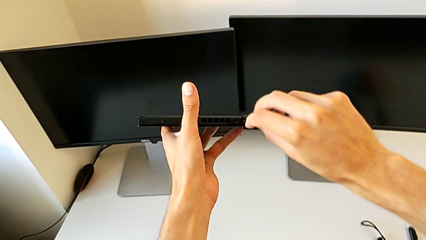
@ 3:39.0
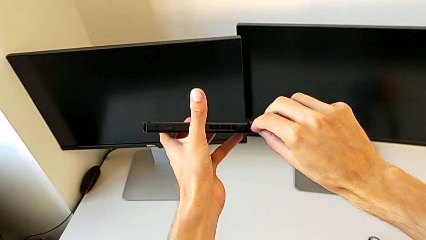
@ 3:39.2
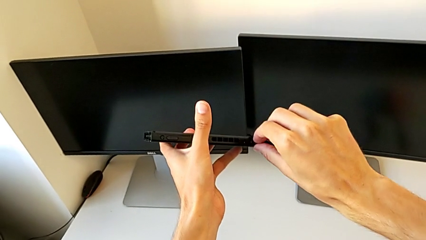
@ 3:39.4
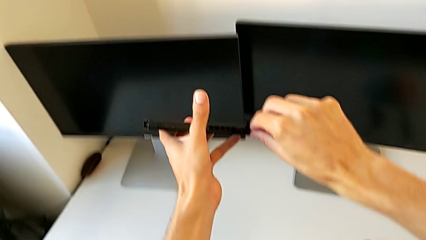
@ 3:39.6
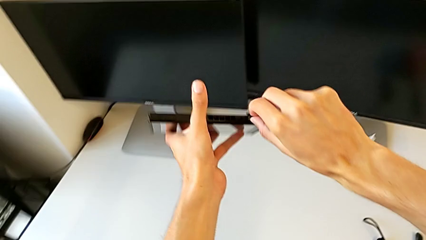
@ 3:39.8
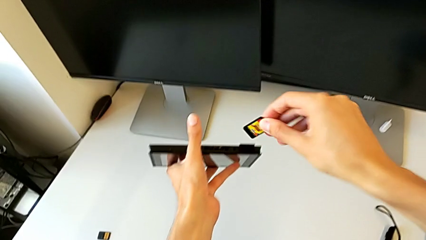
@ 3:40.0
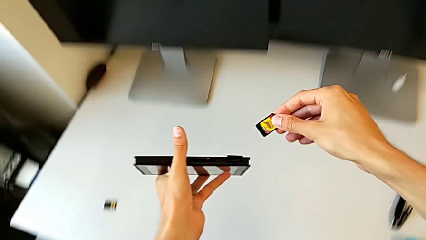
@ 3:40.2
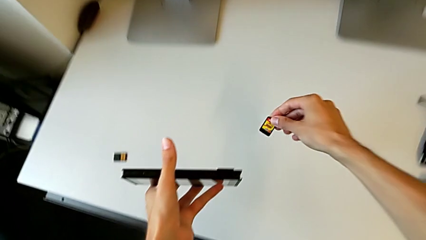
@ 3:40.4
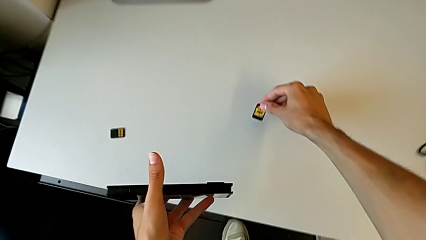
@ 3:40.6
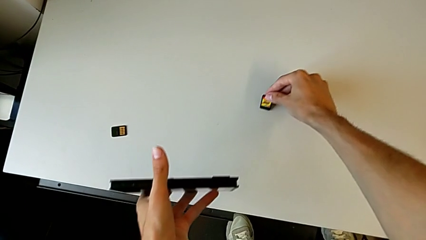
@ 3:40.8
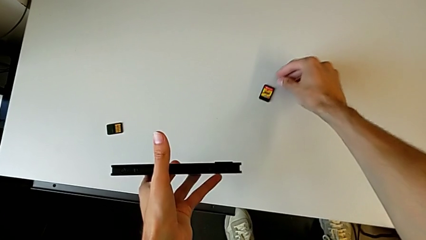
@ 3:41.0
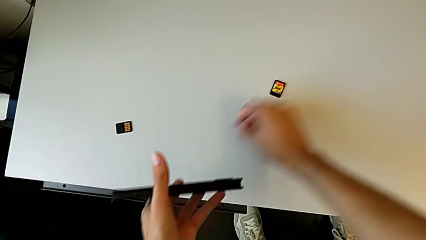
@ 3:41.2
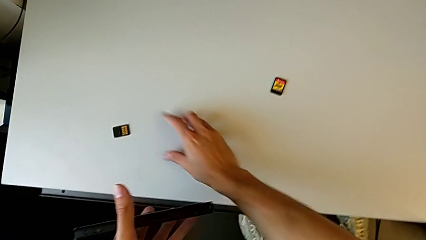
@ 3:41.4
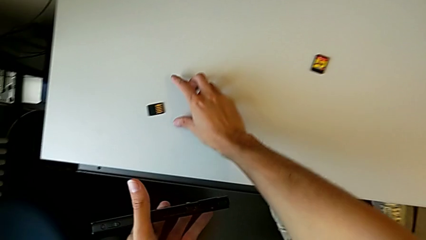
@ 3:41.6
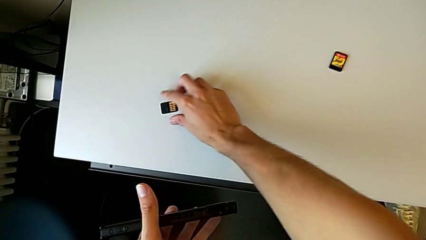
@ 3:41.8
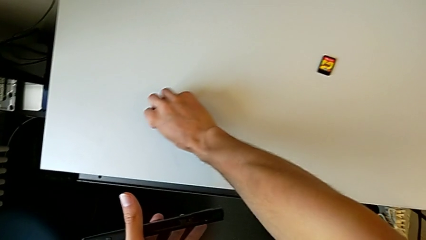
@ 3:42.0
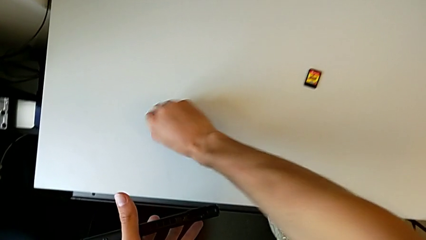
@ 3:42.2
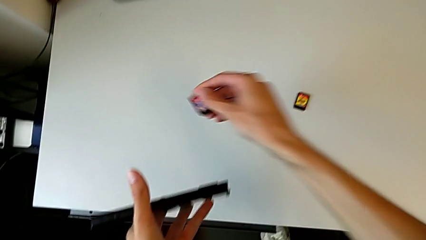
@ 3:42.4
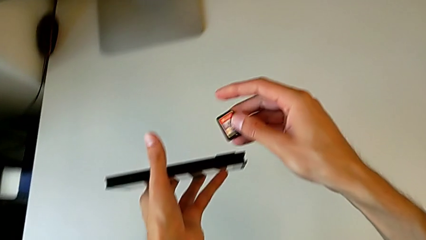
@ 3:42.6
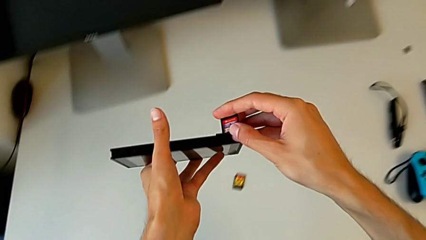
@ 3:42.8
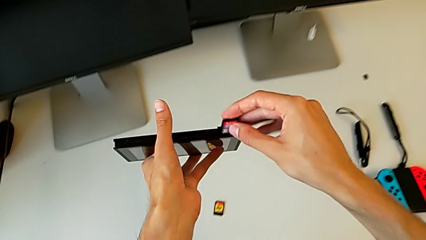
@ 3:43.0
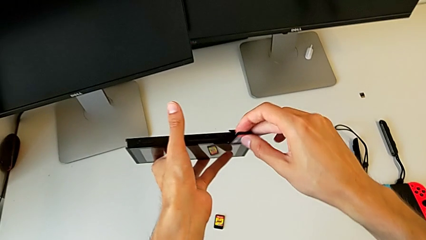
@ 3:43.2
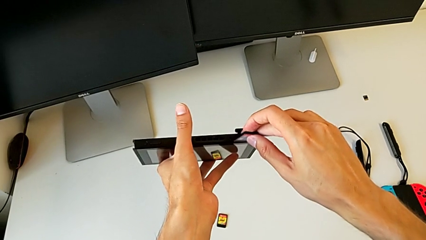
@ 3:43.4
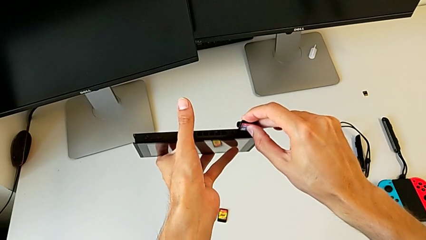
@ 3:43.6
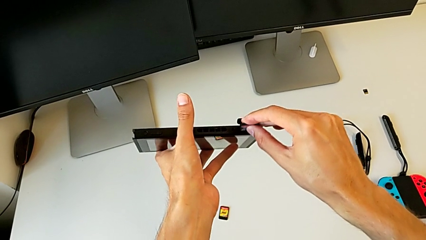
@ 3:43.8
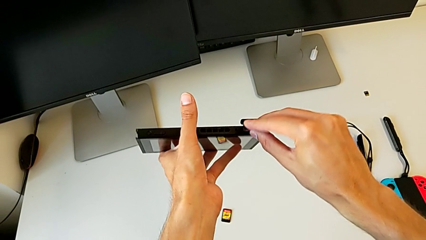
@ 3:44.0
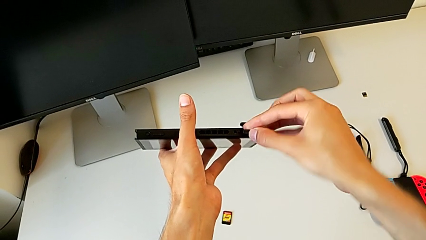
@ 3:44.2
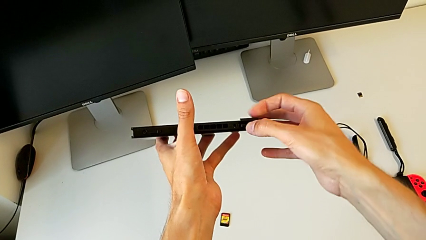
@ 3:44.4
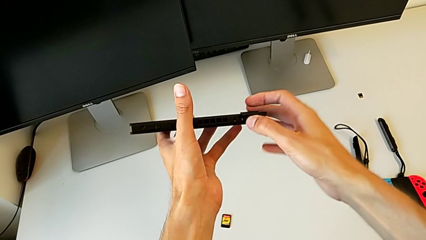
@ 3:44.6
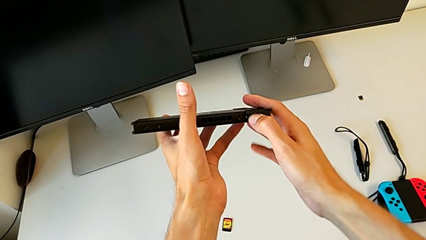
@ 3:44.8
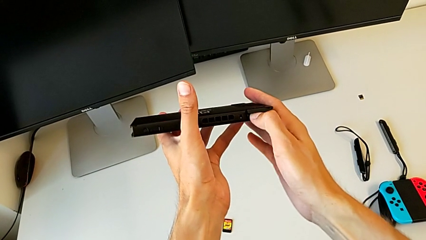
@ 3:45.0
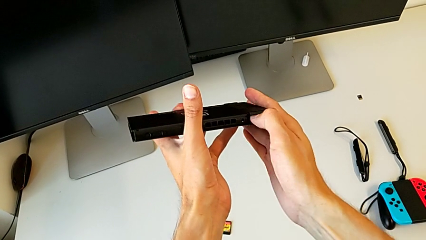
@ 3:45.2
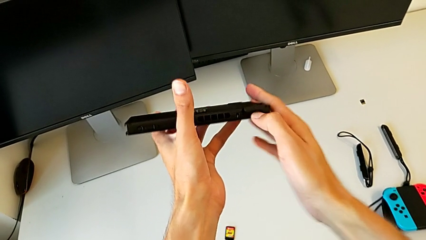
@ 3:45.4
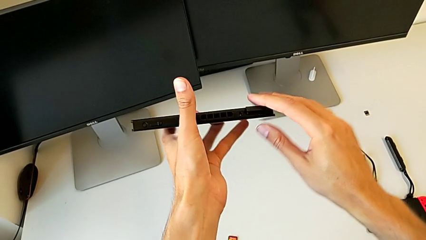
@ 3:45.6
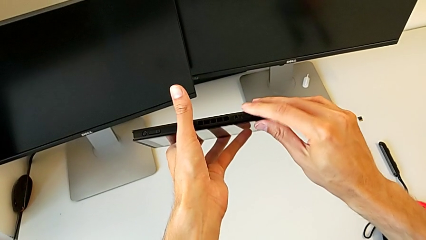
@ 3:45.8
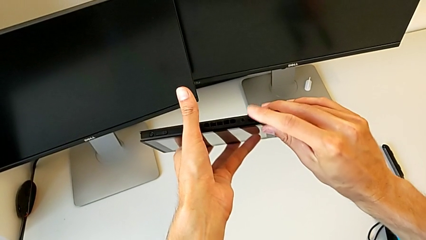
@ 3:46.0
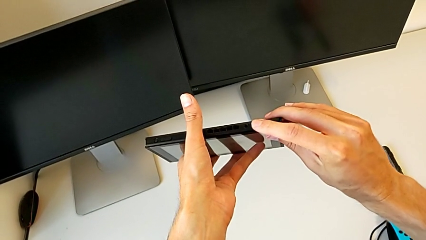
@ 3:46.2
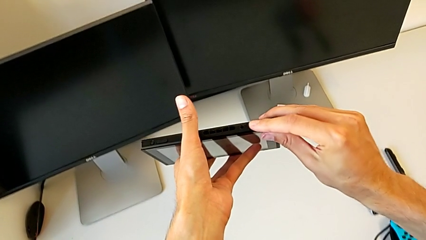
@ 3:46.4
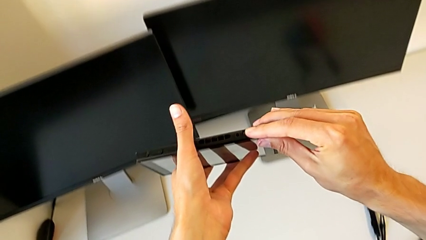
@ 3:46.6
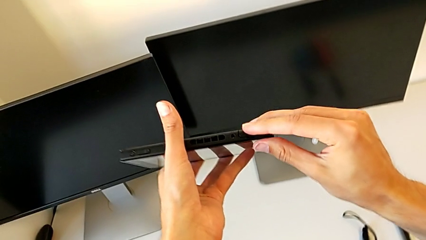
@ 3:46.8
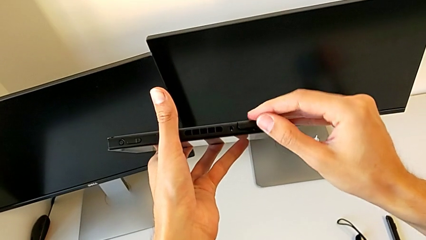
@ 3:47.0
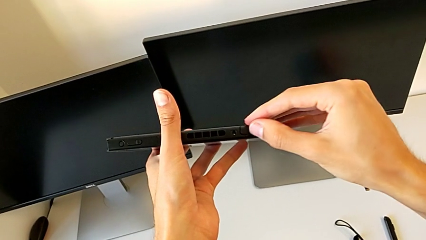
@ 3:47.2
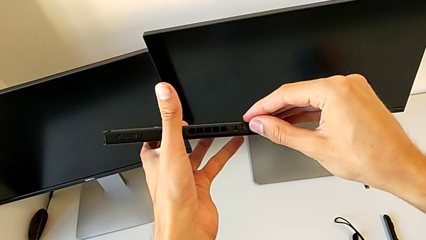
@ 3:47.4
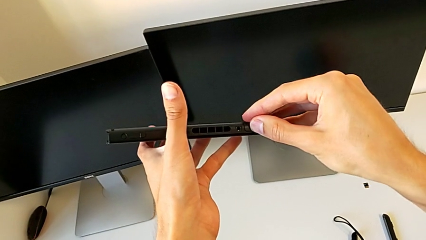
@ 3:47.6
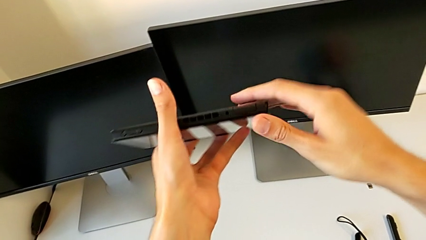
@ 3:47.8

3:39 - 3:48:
The camera wearer is exchanging the game card of the Nintendo Switch. They pull the game card, drop it, grab it, insert it and begin to close the top game slot.

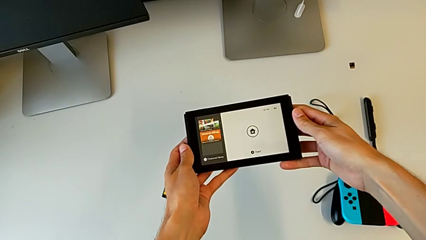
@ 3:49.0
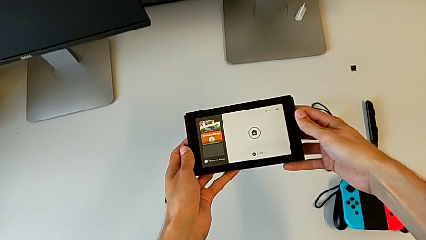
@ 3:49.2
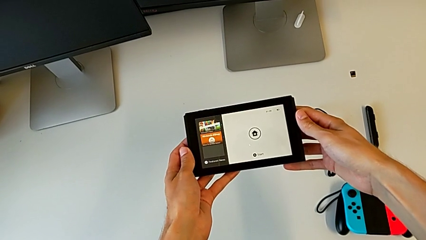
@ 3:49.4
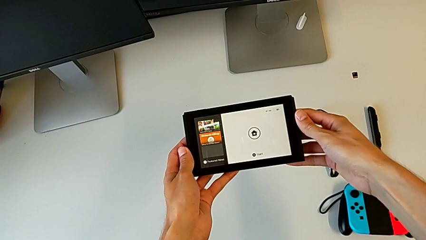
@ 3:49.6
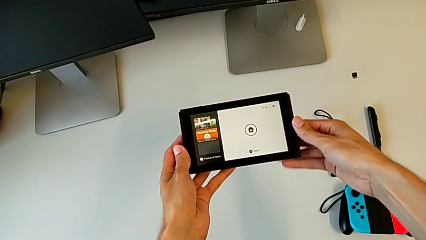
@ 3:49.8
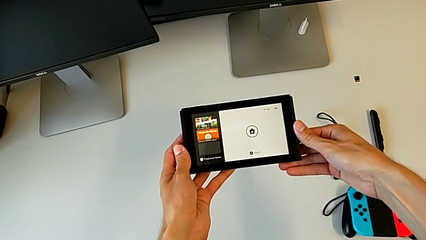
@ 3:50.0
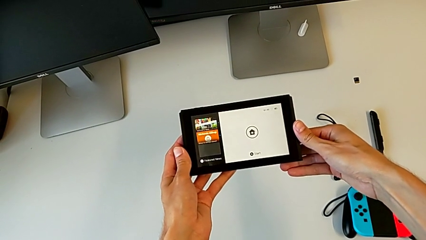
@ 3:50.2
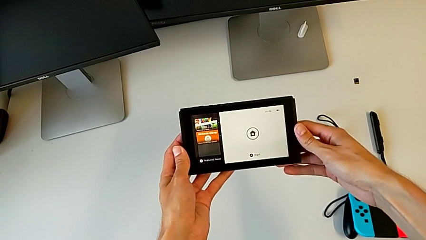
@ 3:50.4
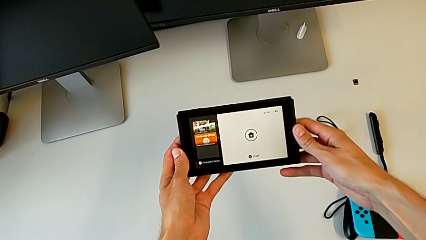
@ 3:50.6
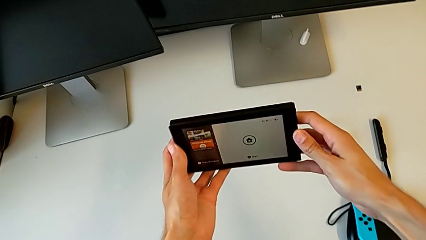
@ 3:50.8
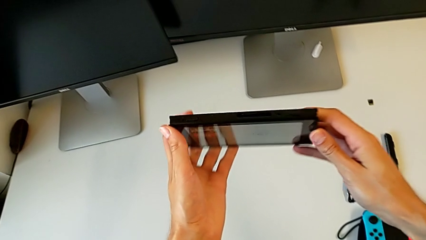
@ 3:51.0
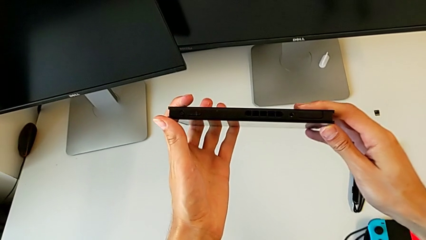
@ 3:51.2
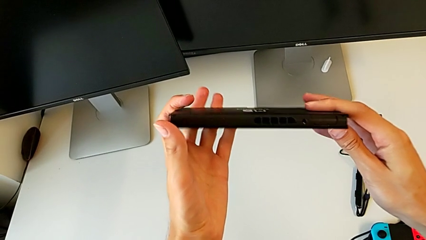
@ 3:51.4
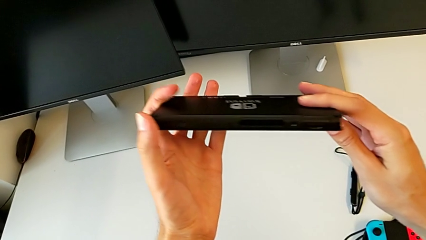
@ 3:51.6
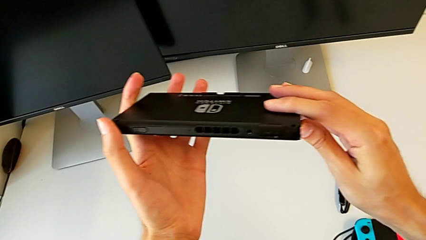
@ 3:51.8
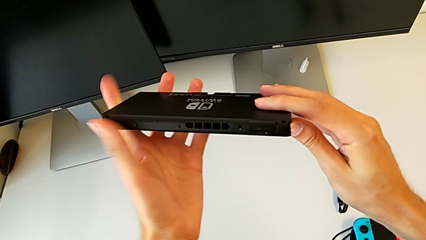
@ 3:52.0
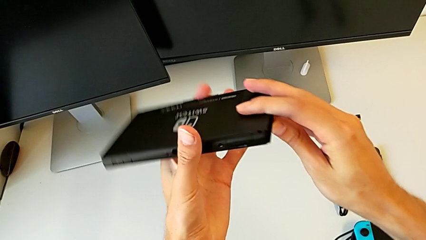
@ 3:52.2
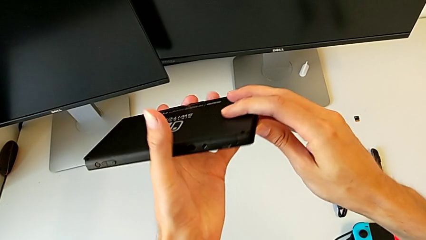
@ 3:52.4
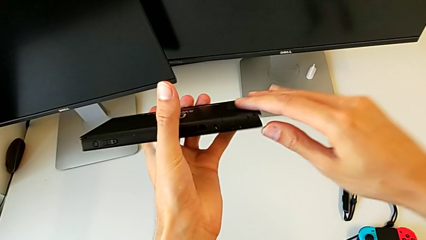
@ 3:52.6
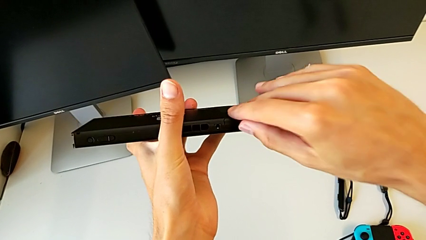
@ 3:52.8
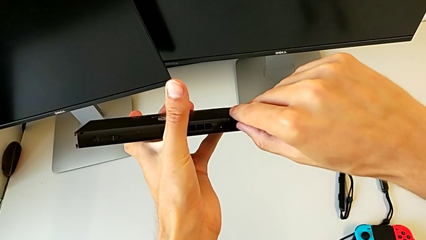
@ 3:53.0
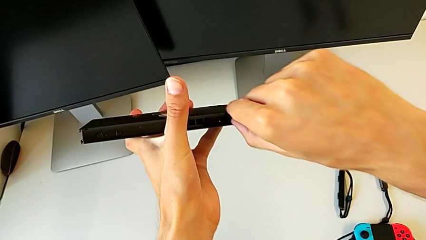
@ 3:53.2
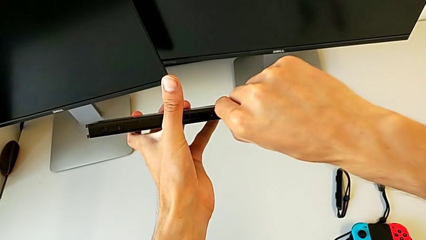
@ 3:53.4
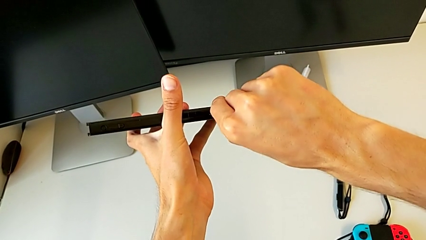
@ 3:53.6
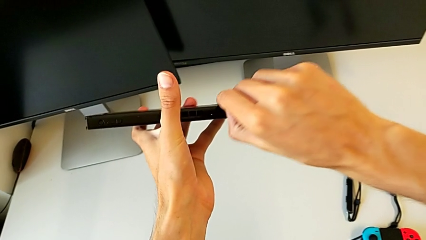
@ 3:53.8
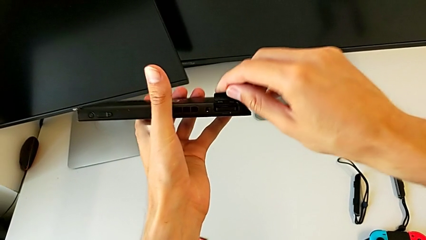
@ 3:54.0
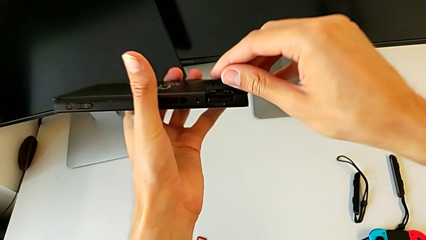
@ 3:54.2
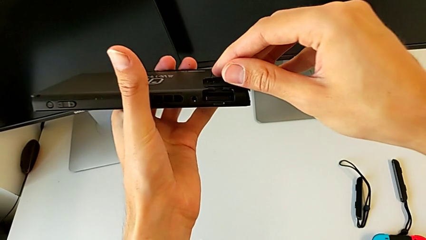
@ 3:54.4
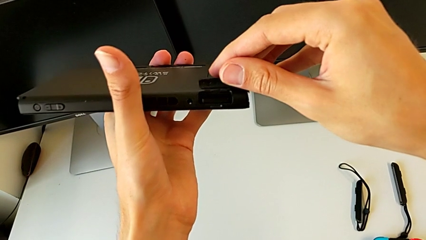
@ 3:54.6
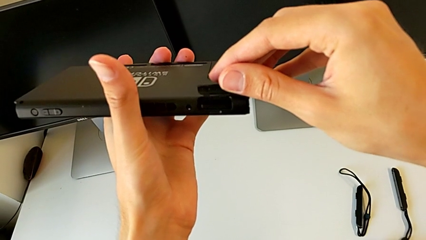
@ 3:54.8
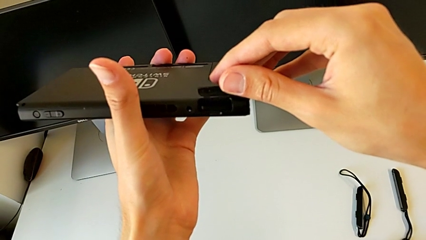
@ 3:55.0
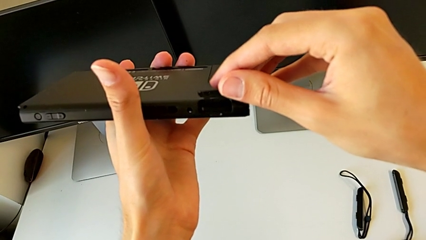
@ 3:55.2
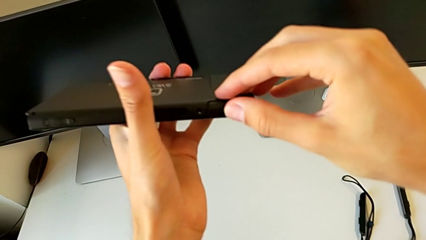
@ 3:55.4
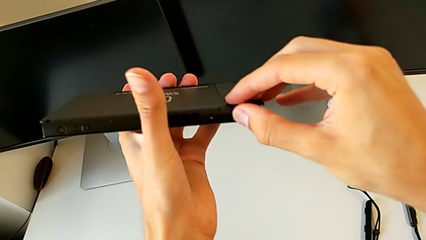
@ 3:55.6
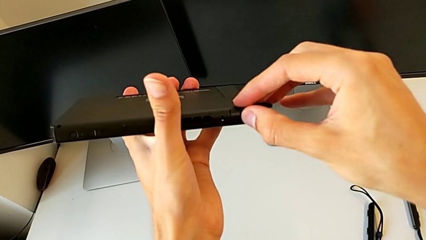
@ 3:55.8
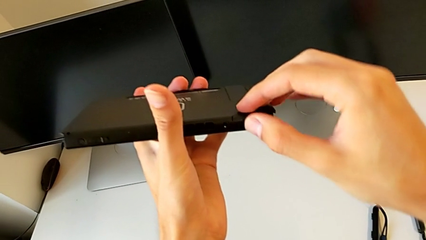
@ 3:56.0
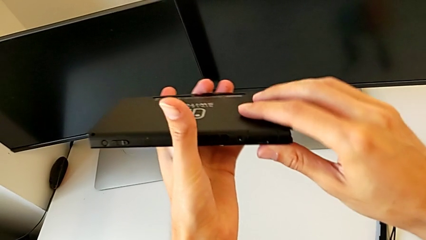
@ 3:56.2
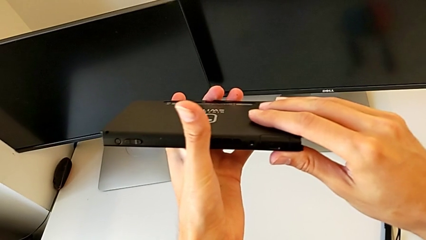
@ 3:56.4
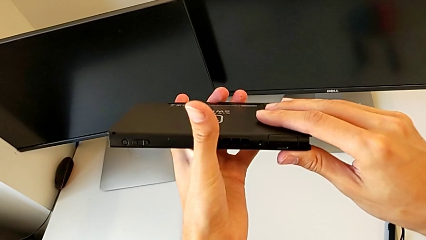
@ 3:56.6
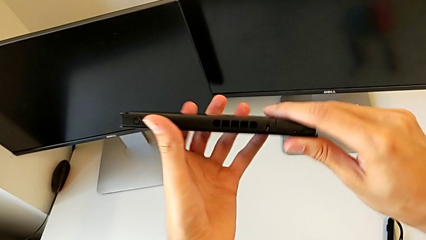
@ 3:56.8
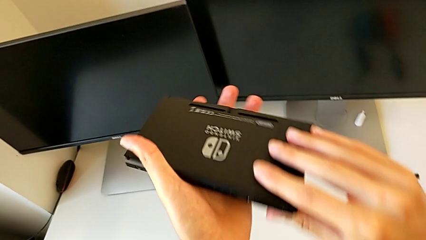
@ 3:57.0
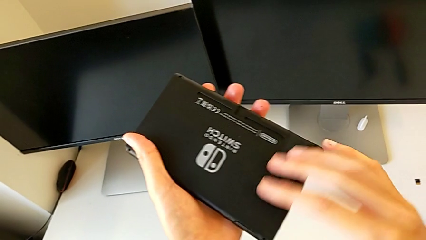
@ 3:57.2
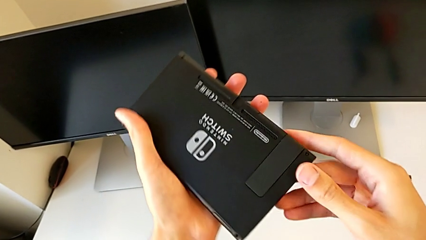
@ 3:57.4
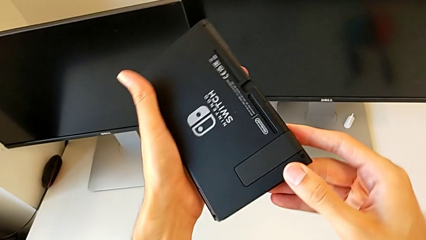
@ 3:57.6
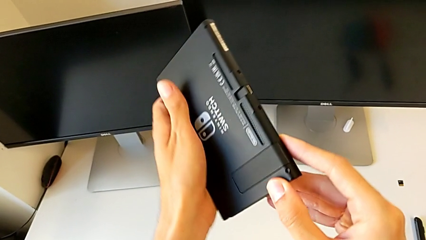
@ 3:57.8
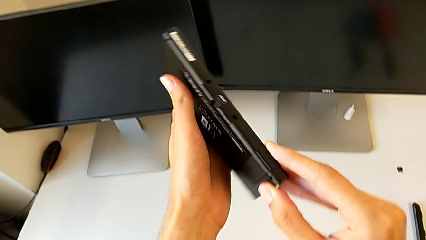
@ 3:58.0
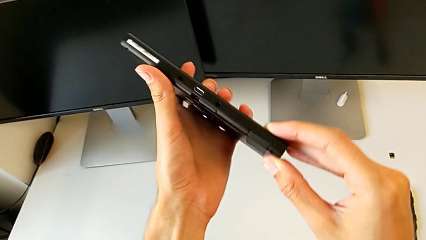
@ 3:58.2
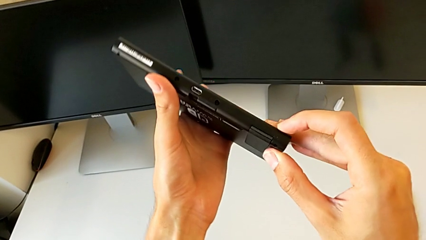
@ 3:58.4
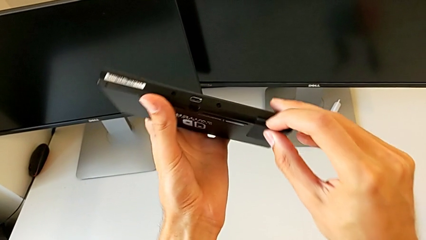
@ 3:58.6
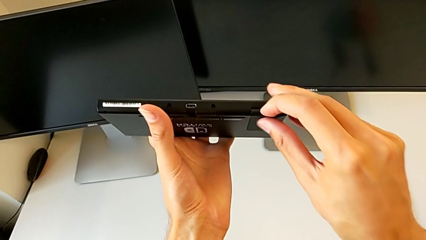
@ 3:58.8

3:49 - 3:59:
The camera wearer is exchanging the SD card of the Nintendo Switch. They hold the Nintendo Switch, inspect it, open the top game slot, close it and inspect the Nintendo Switch.
